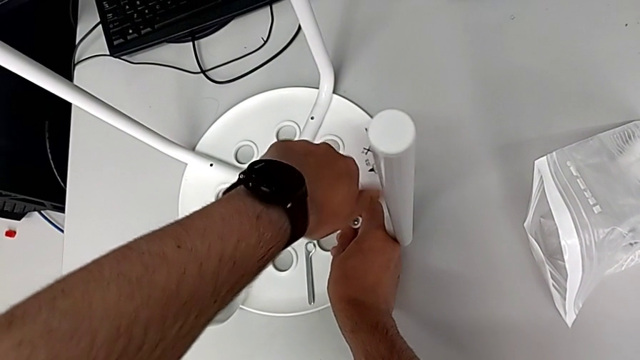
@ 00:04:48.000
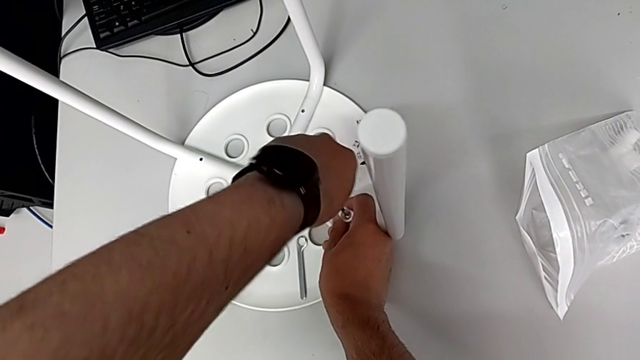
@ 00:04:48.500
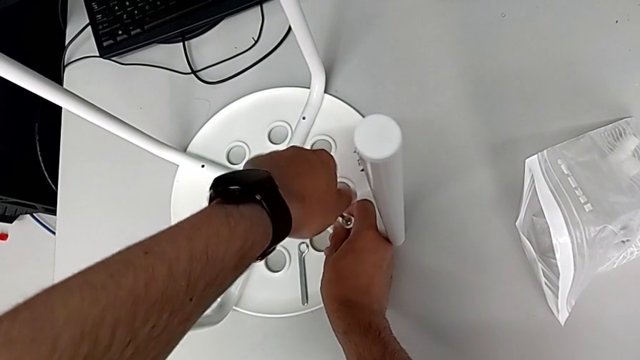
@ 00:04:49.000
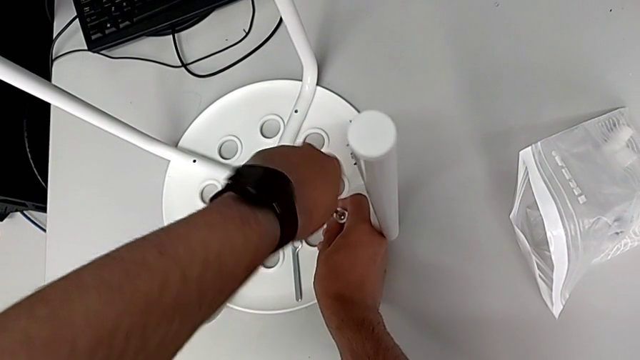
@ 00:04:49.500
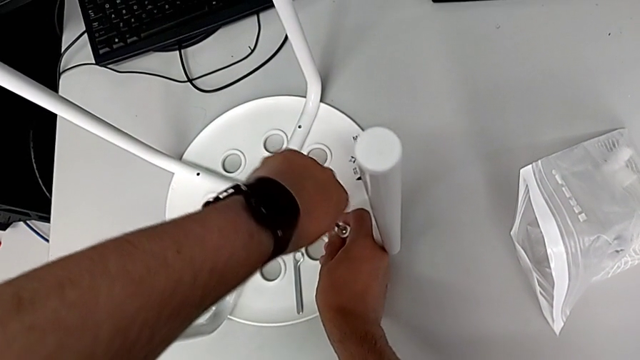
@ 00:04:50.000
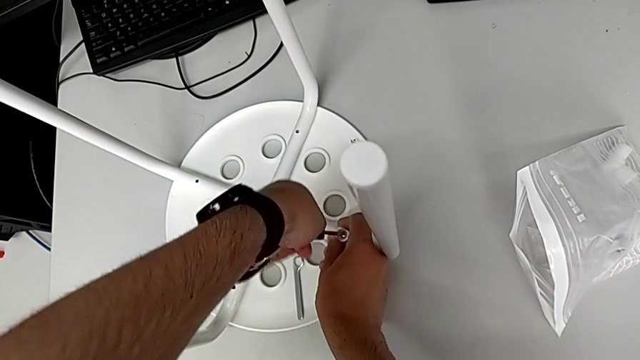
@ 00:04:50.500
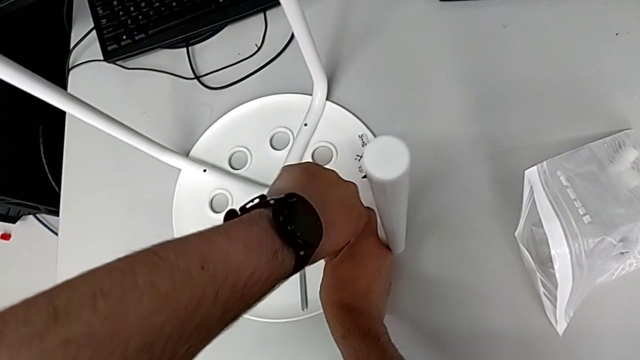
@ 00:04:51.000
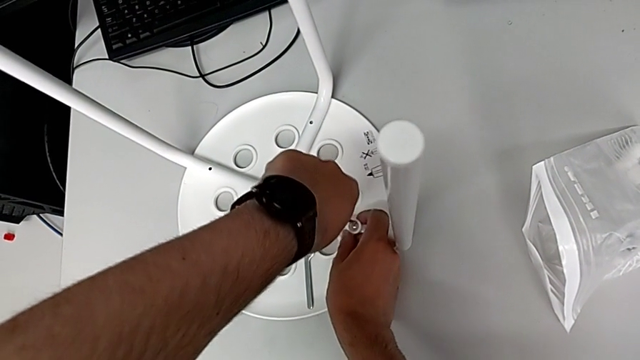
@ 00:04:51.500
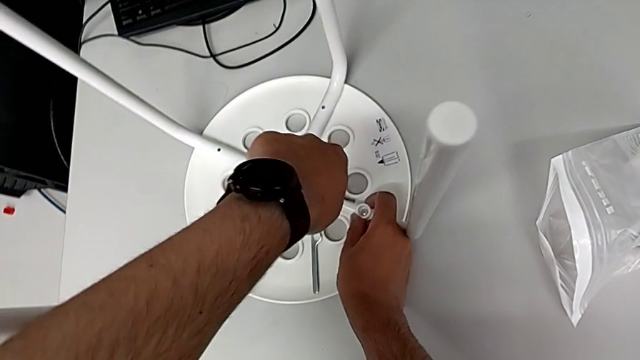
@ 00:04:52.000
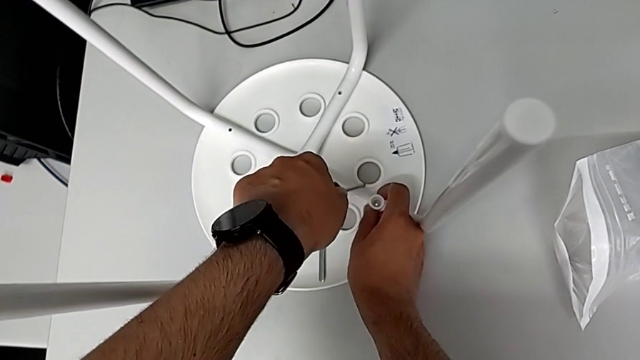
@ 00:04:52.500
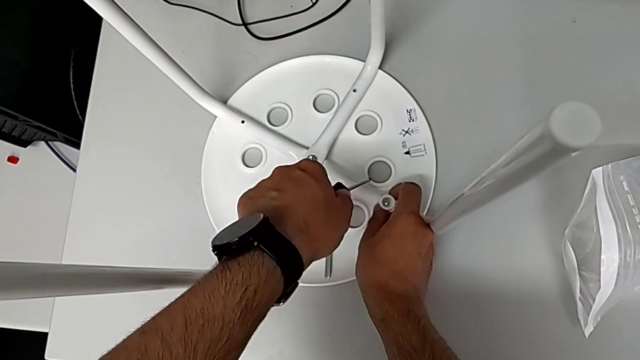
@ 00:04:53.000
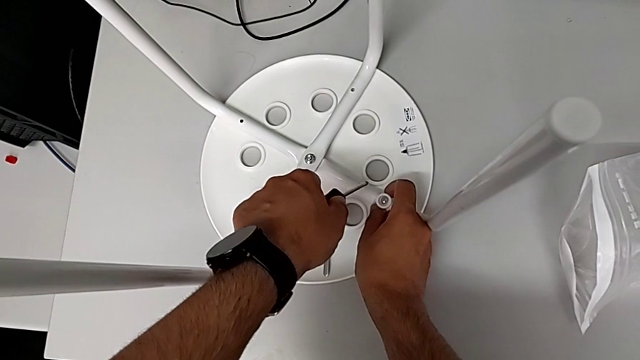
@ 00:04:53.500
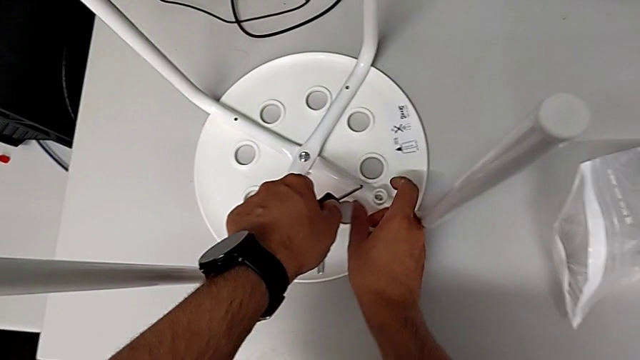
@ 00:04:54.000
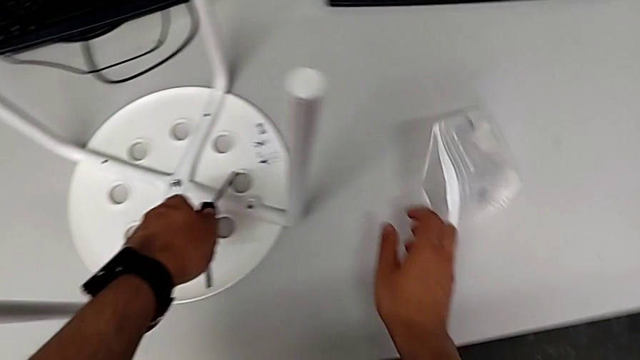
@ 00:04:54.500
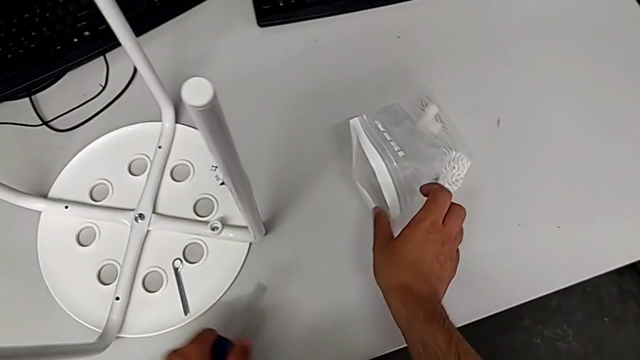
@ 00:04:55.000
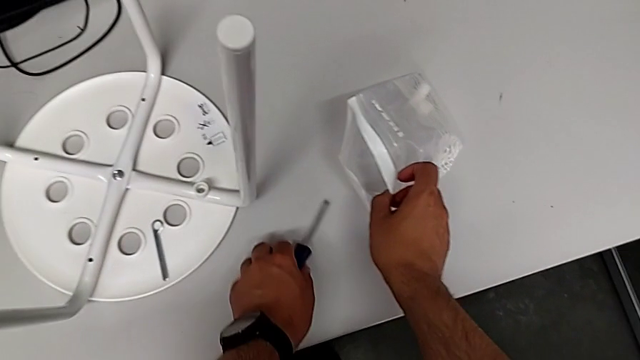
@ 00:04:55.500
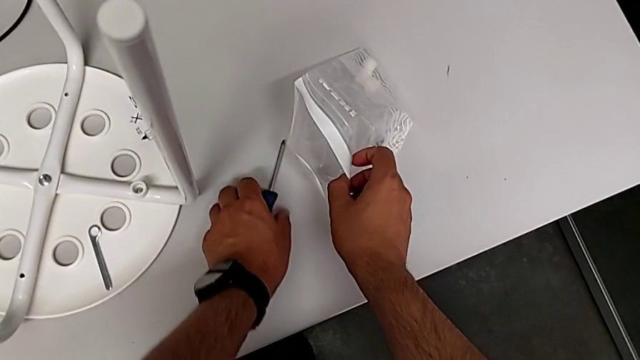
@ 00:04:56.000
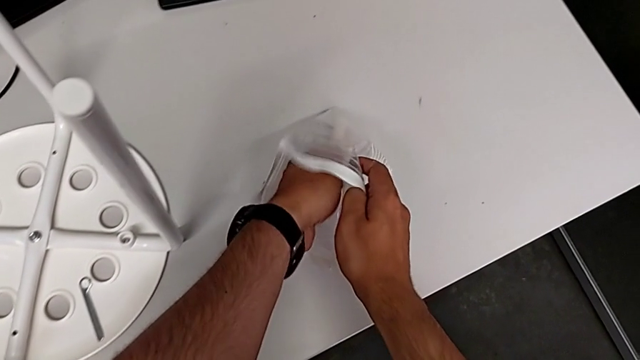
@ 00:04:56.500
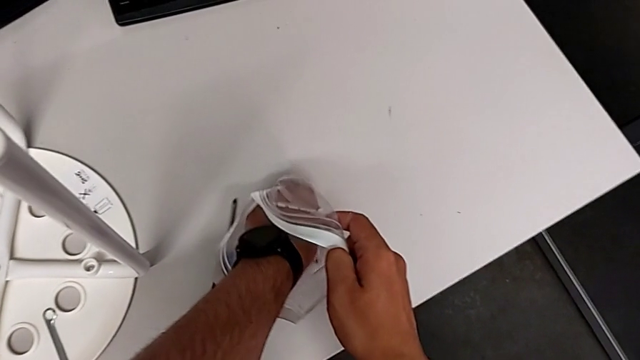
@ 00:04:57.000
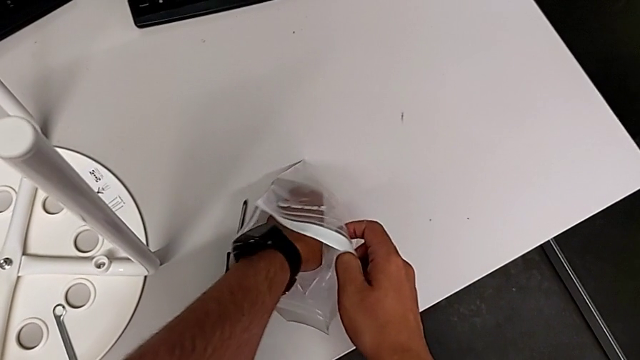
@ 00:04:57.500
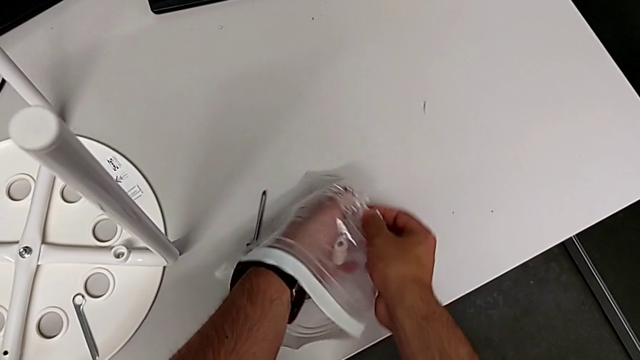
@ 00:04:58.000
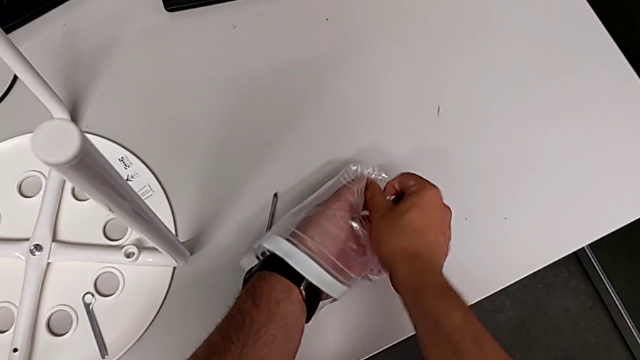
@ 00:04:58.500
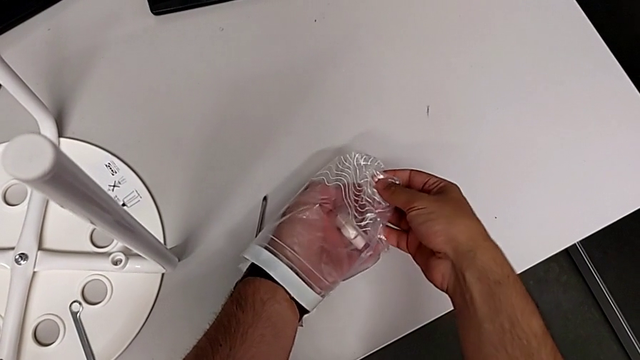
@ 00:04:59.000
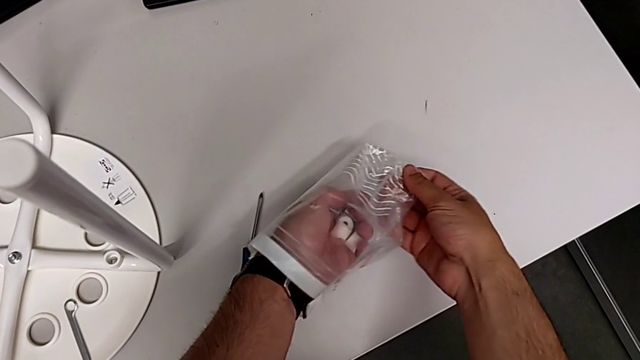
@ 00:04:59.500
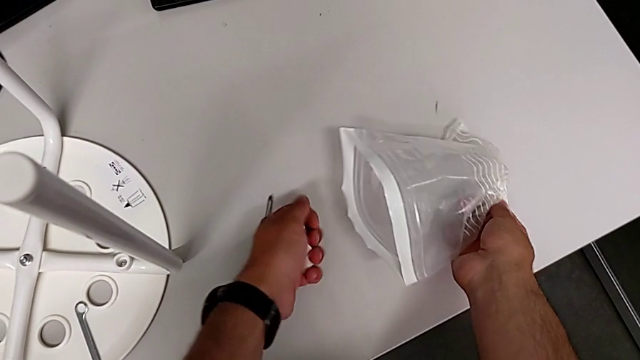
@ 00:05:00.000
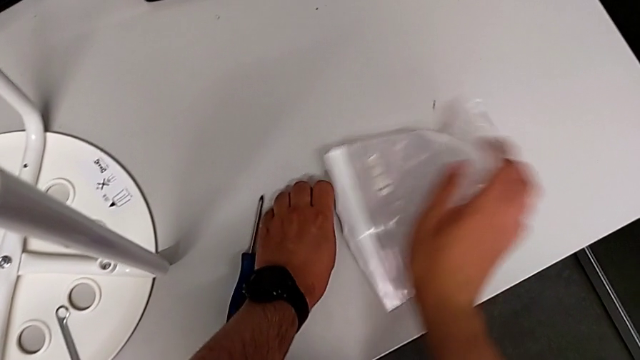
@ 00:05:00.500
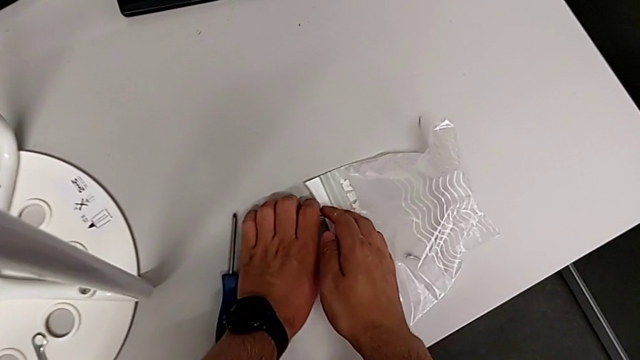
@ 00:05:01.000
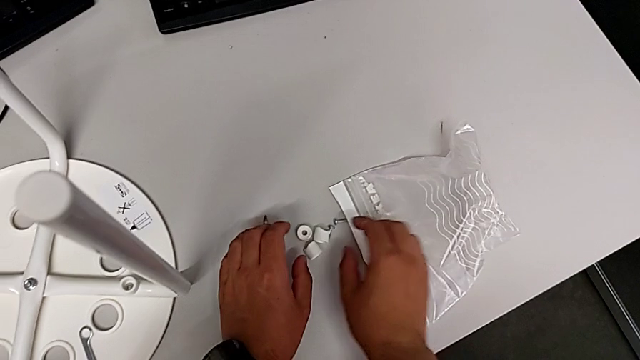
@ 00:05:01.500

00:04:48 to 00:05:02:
The camera wearer is assembling the seat. They keep screwing the screw, withdraw the screwdriver, inspect the screw, place the screwdriver, grab the screw and place it.

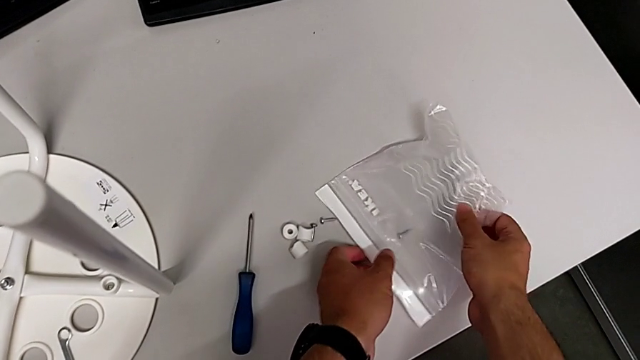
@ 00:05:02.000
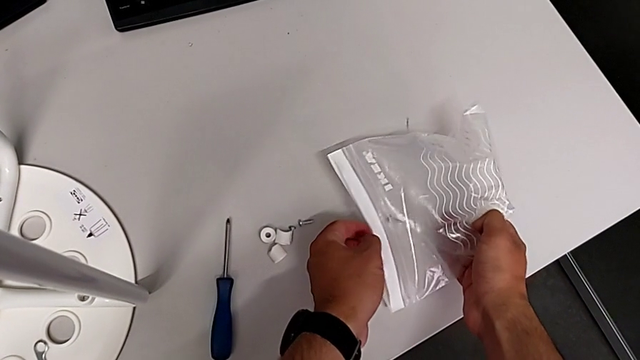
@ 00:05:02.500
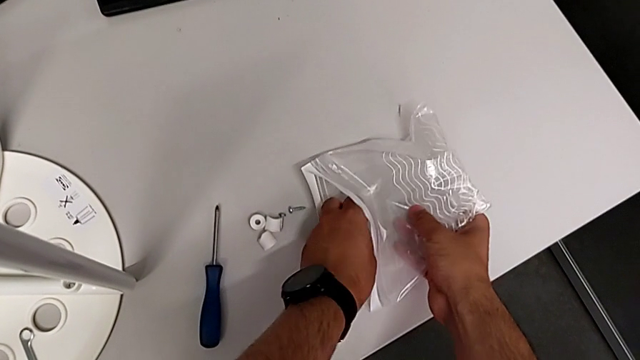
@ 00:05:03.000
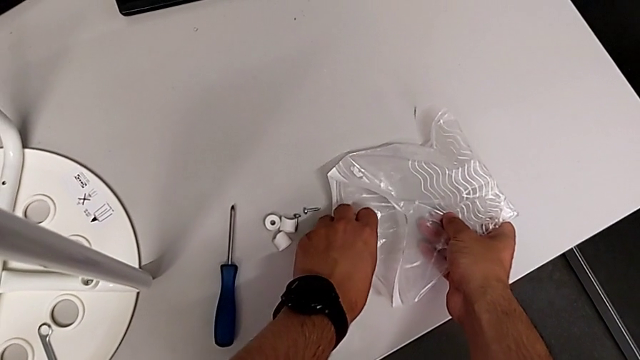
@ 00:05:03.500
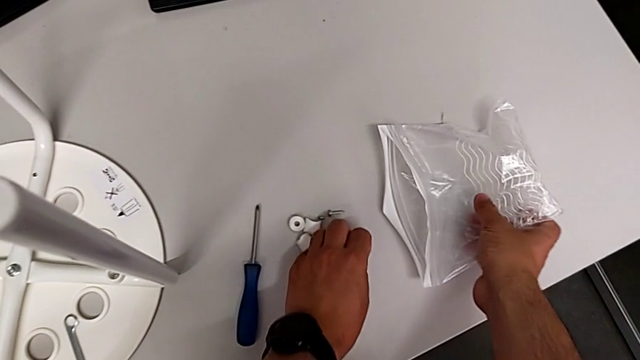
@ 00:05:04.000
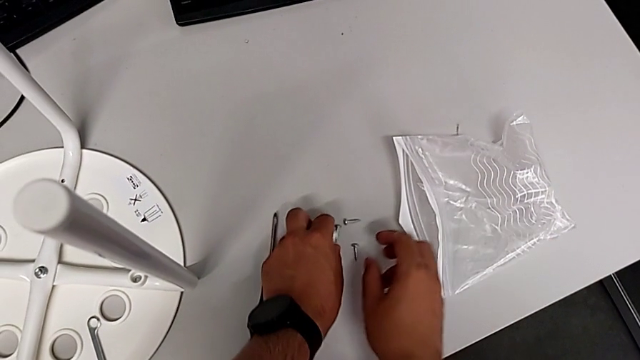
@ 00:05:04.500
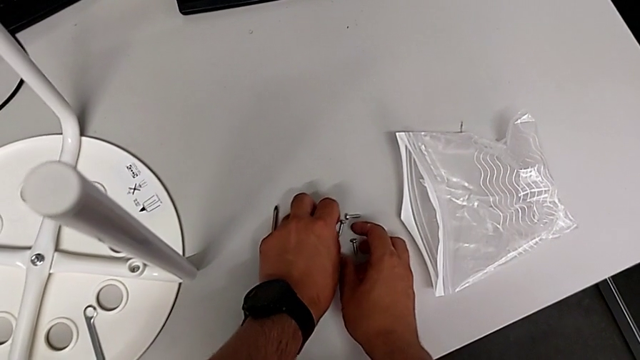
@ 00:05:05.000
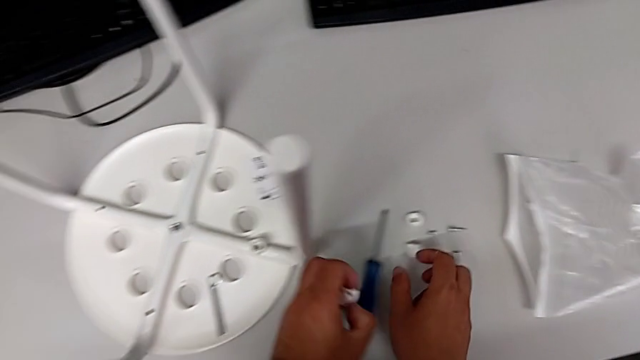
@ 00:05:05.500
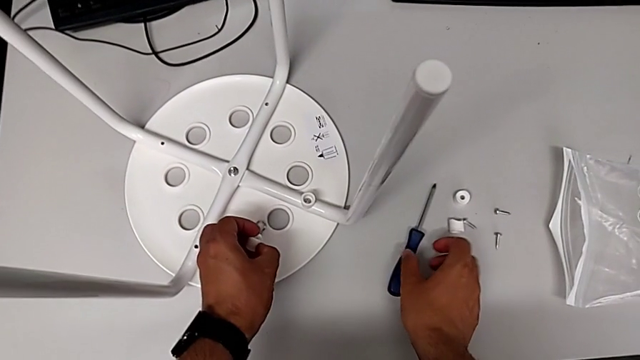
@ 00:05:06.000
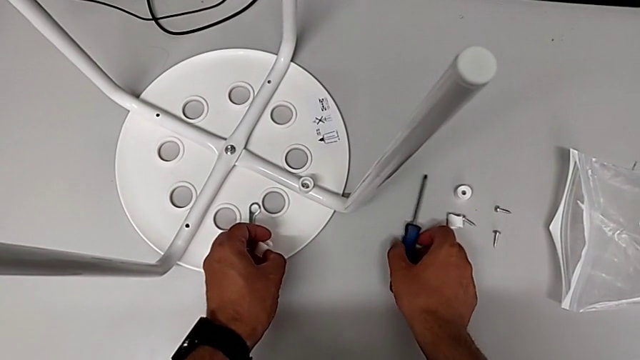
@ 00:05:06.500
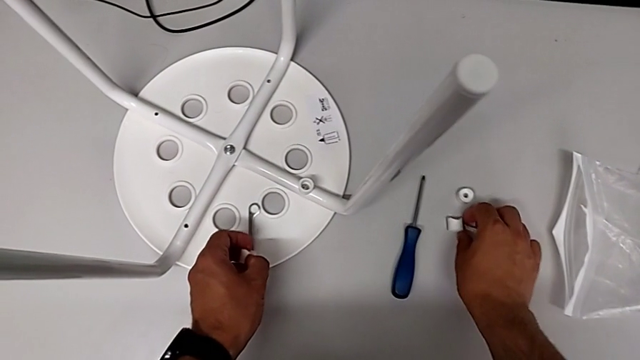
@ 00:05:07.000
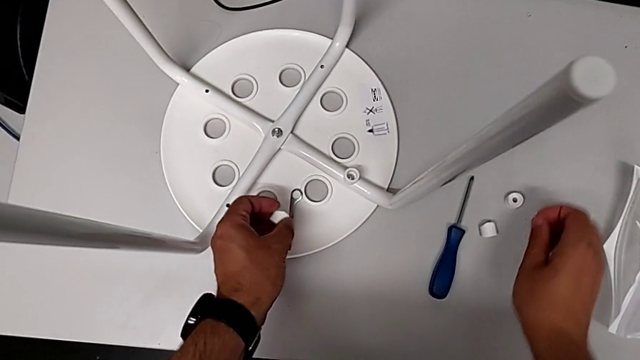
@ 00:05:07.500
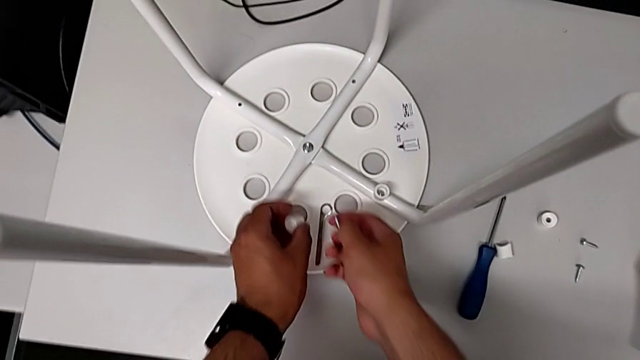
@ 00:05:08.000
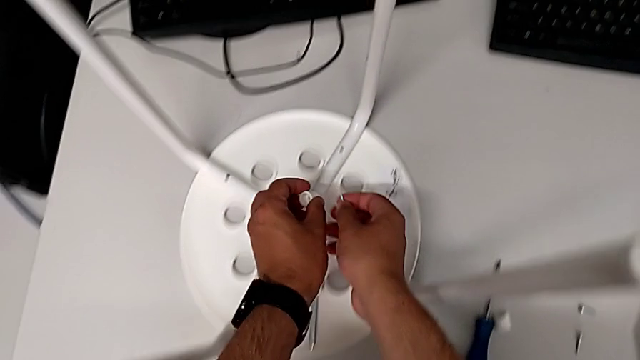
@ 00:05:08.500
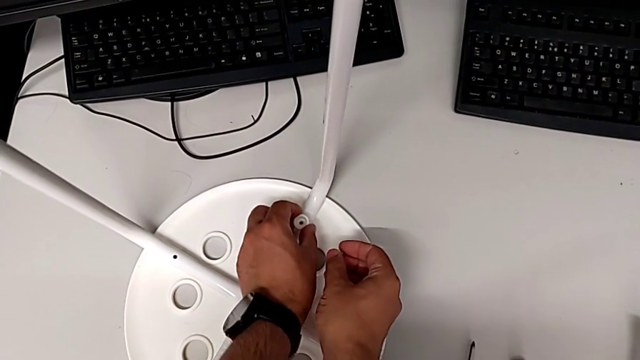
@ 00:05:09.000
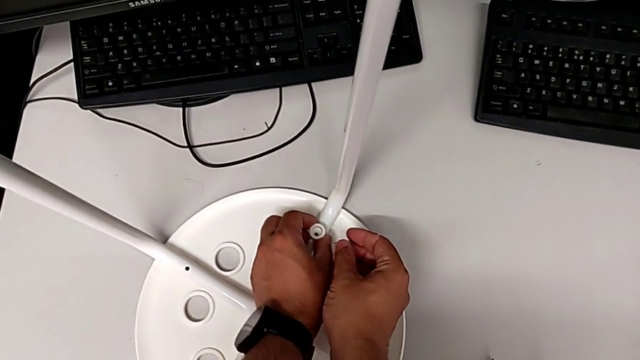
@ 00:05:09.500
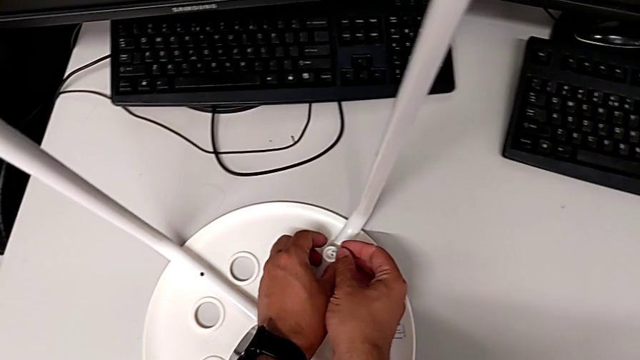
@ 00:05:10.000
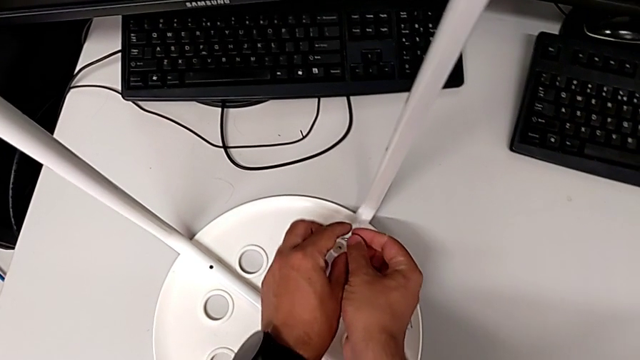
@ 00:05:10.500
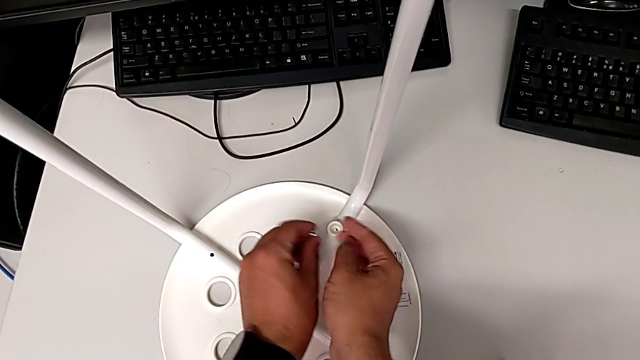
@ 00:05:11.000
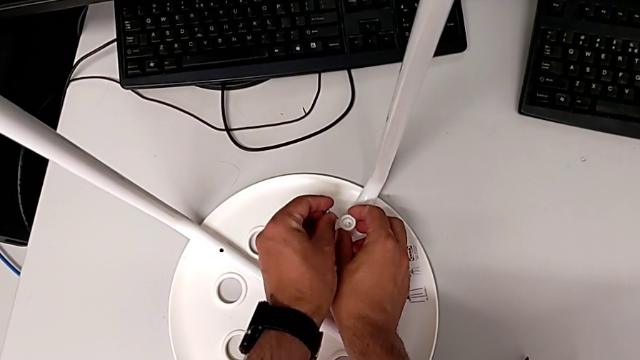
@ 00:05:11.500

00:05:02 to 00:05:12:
The camera wearer is assembling the seat. They grab the screw, place it, grab the washer, grab the screwdriver, grab the screw, insert the washer and grab the screw.
